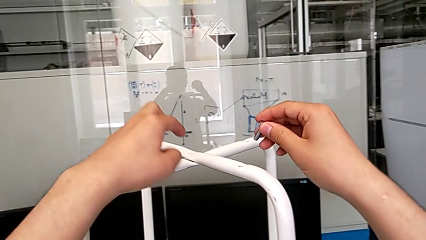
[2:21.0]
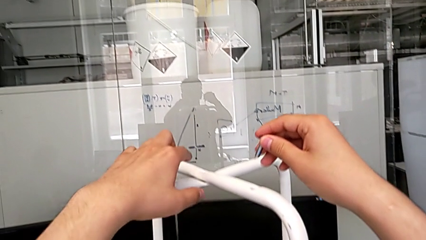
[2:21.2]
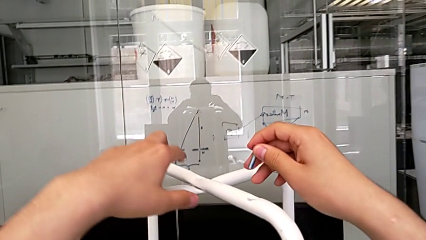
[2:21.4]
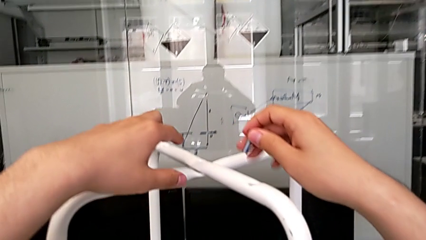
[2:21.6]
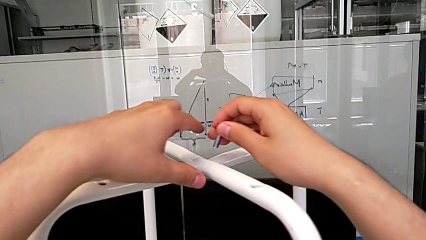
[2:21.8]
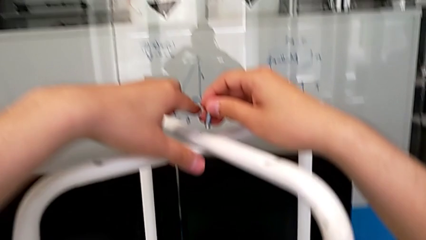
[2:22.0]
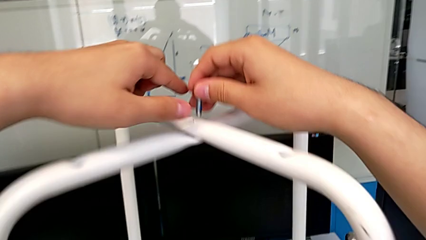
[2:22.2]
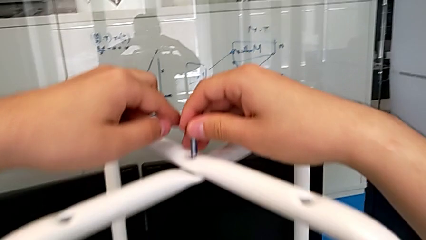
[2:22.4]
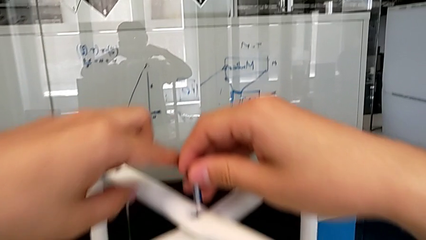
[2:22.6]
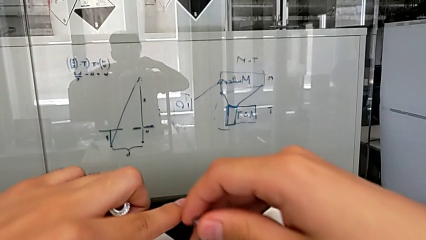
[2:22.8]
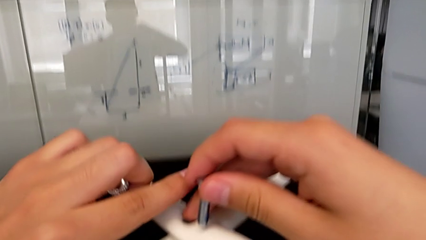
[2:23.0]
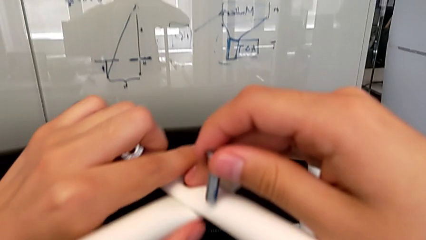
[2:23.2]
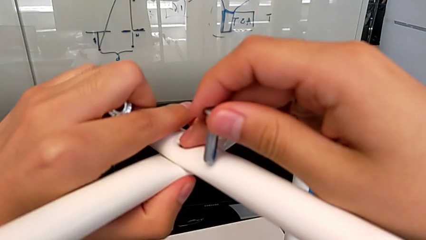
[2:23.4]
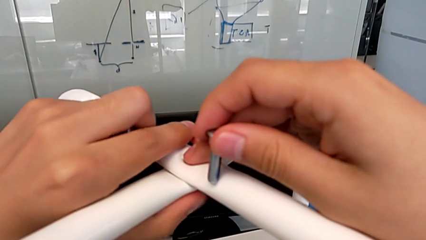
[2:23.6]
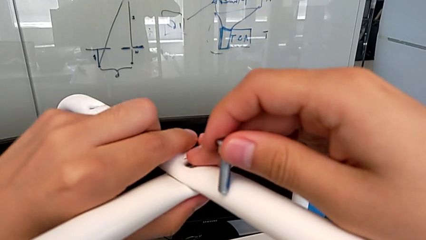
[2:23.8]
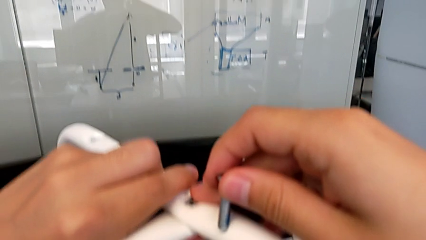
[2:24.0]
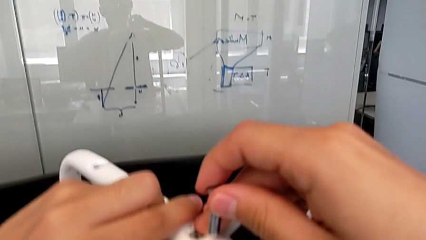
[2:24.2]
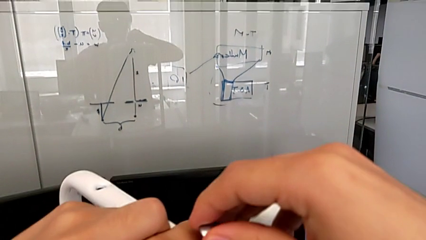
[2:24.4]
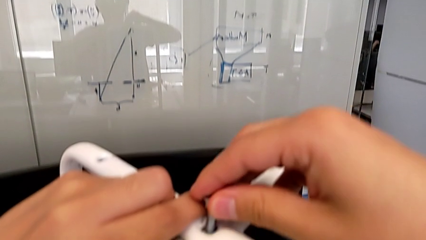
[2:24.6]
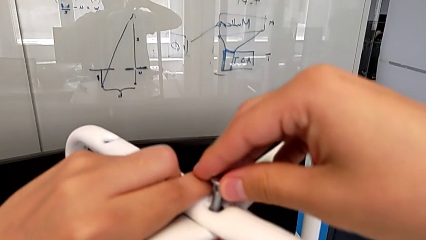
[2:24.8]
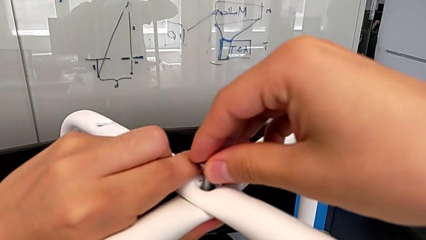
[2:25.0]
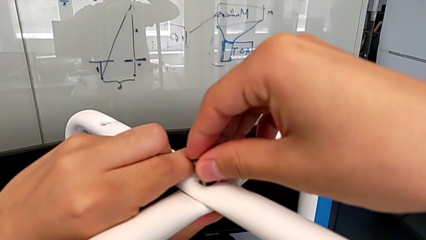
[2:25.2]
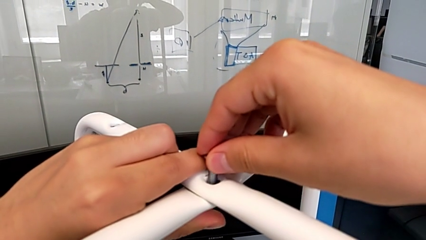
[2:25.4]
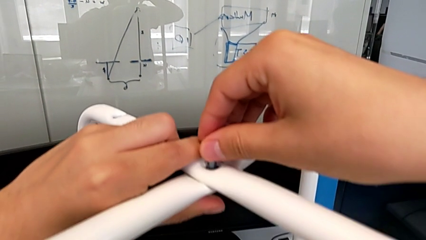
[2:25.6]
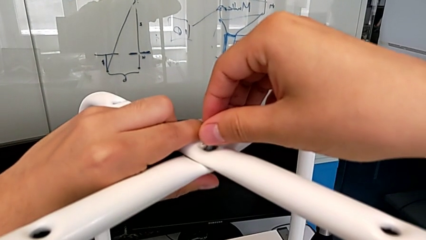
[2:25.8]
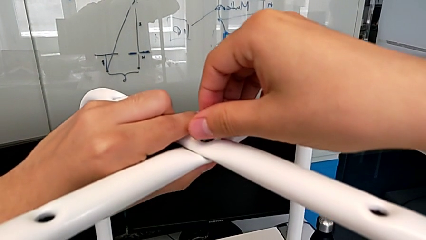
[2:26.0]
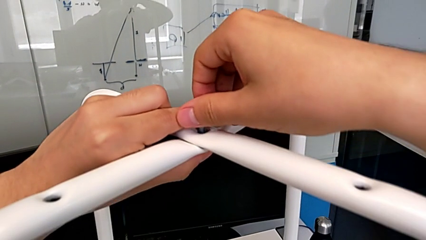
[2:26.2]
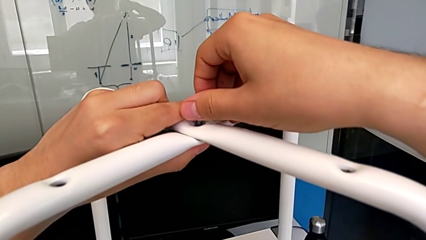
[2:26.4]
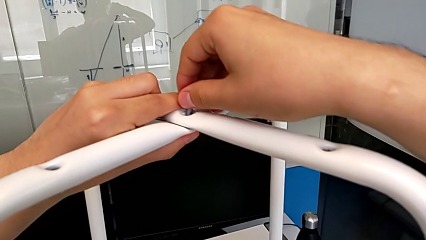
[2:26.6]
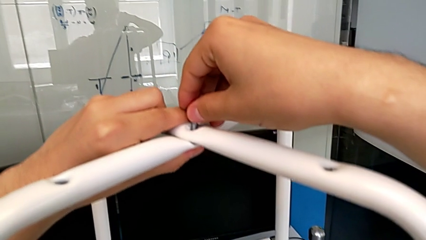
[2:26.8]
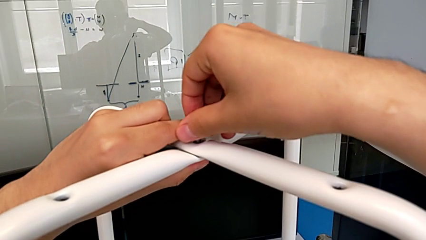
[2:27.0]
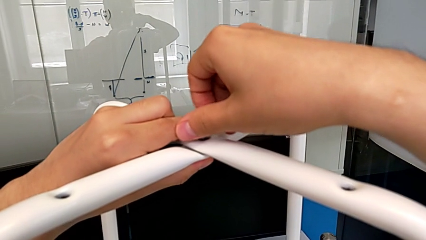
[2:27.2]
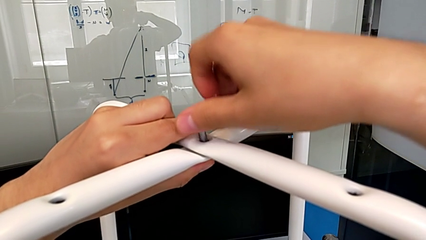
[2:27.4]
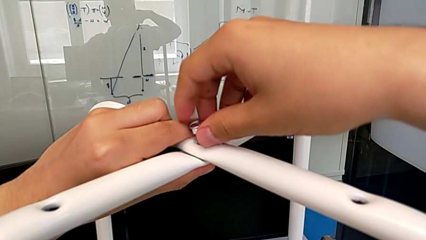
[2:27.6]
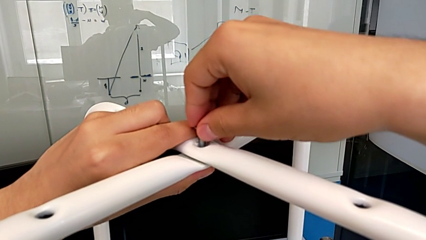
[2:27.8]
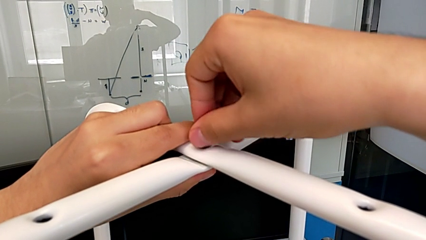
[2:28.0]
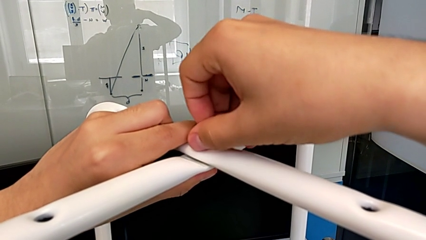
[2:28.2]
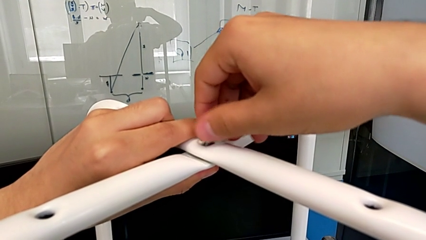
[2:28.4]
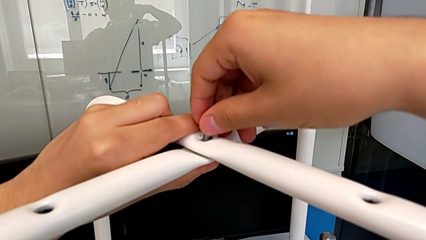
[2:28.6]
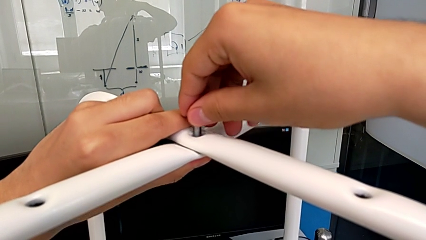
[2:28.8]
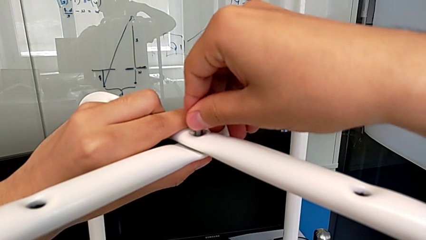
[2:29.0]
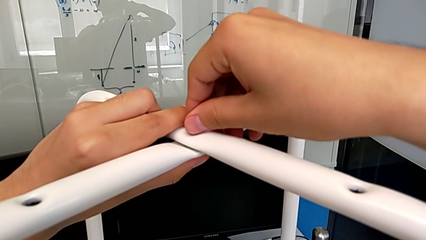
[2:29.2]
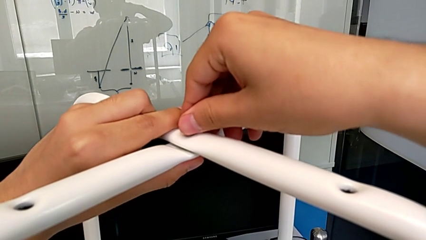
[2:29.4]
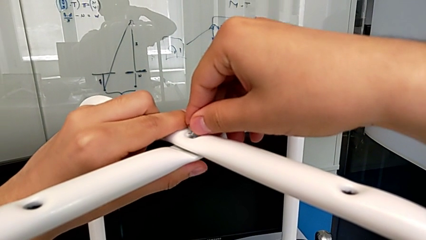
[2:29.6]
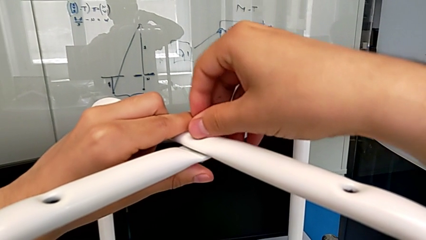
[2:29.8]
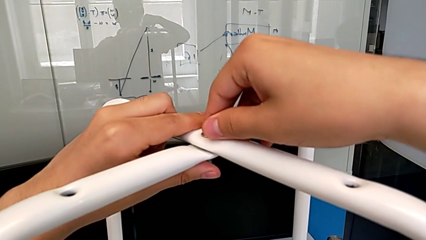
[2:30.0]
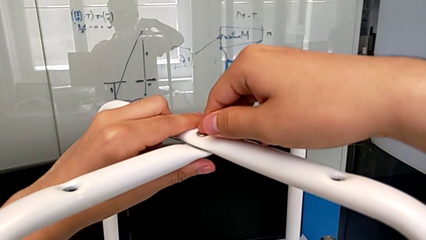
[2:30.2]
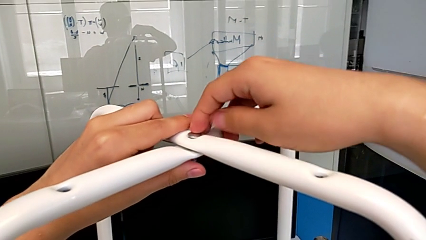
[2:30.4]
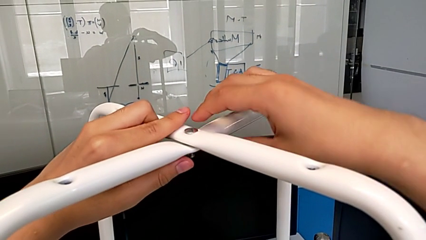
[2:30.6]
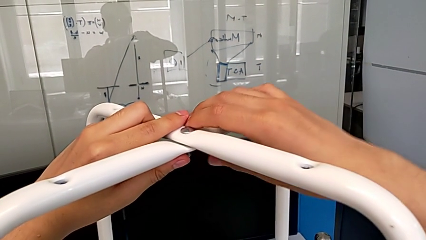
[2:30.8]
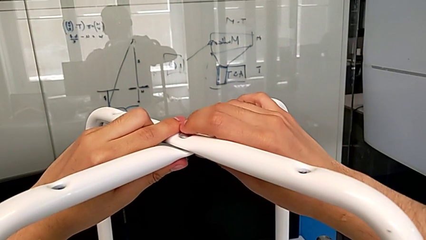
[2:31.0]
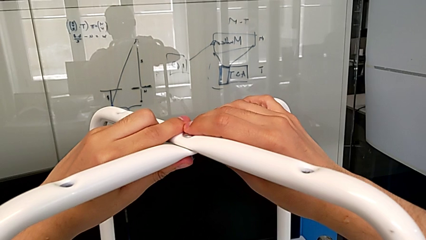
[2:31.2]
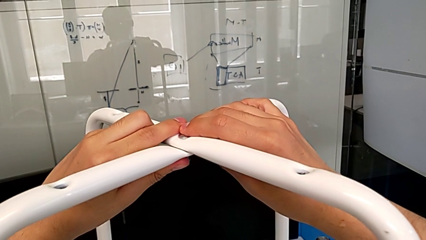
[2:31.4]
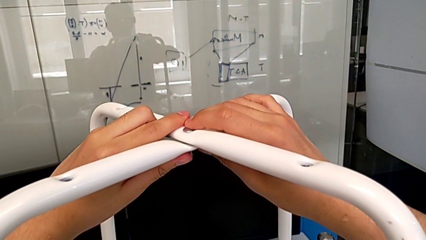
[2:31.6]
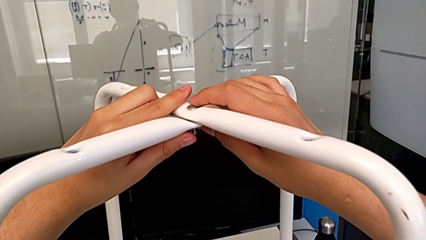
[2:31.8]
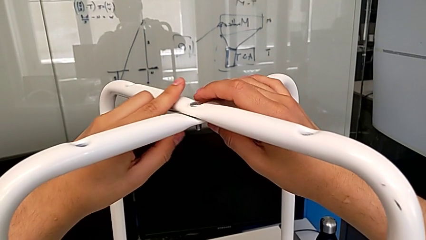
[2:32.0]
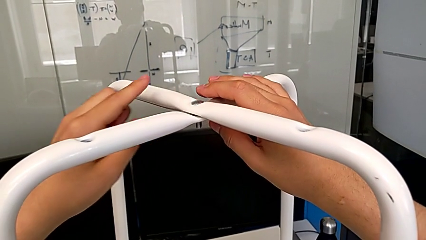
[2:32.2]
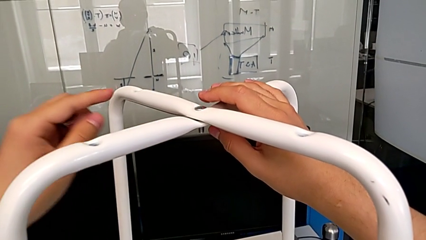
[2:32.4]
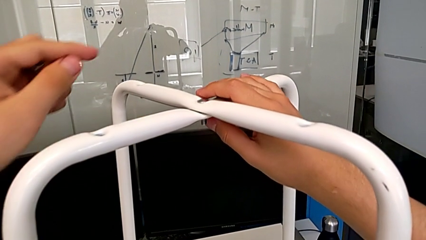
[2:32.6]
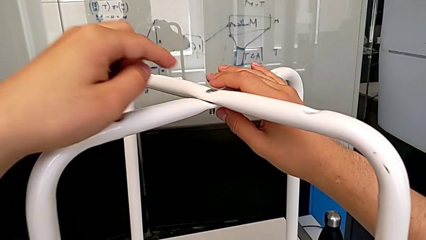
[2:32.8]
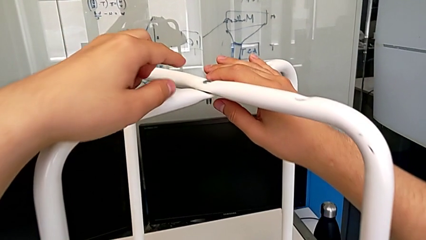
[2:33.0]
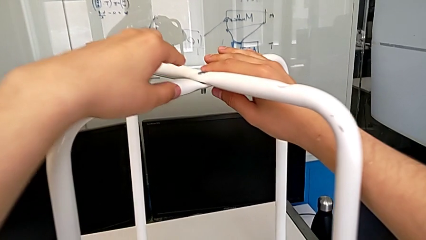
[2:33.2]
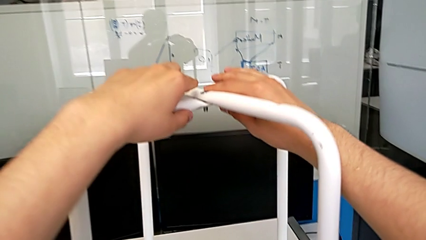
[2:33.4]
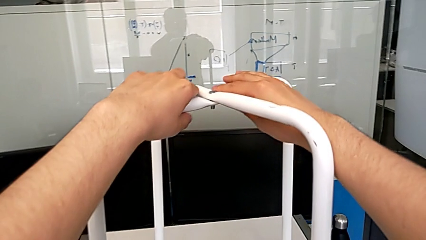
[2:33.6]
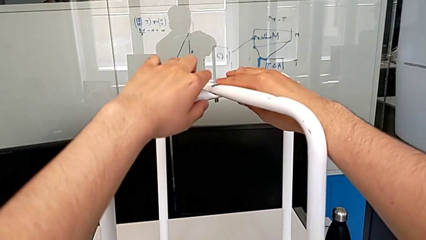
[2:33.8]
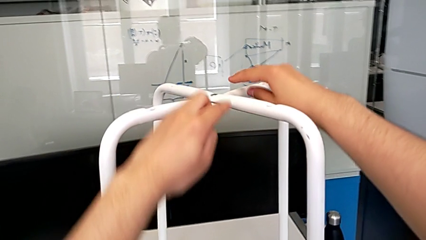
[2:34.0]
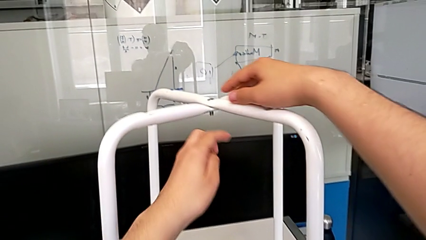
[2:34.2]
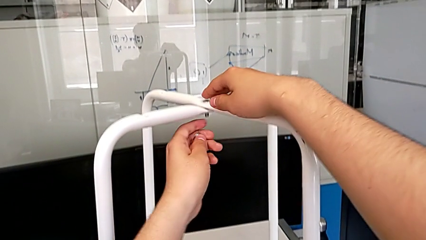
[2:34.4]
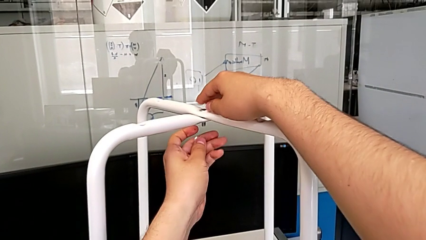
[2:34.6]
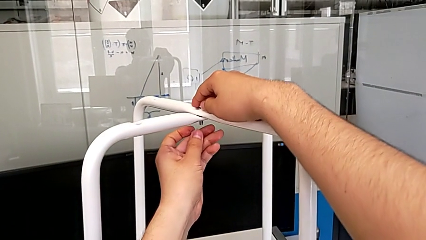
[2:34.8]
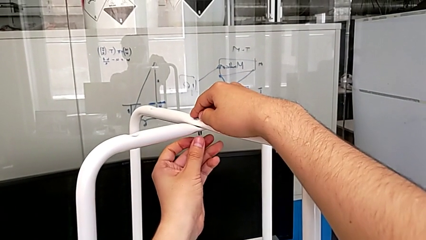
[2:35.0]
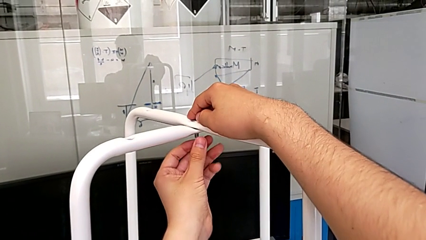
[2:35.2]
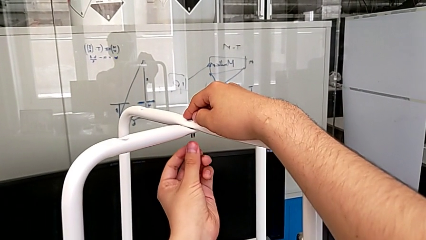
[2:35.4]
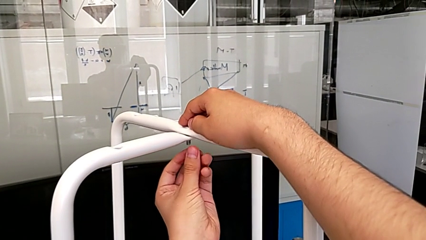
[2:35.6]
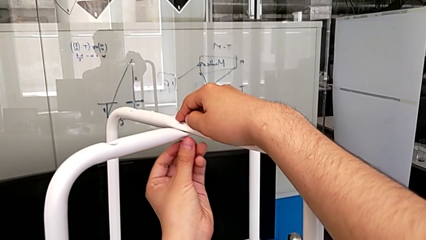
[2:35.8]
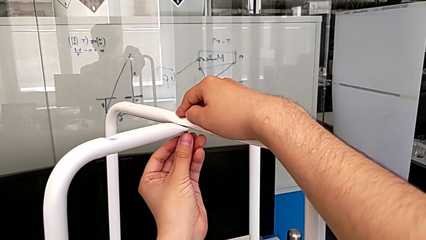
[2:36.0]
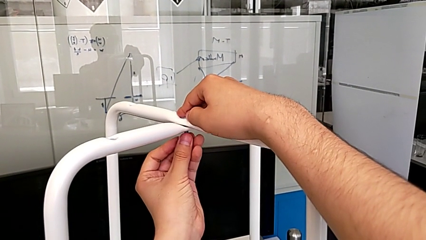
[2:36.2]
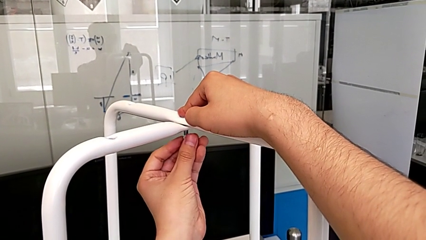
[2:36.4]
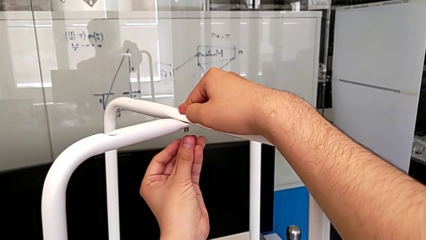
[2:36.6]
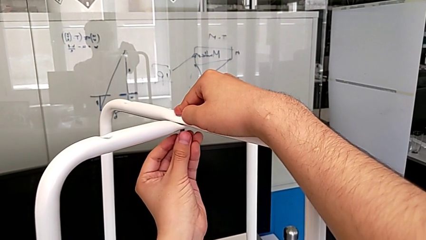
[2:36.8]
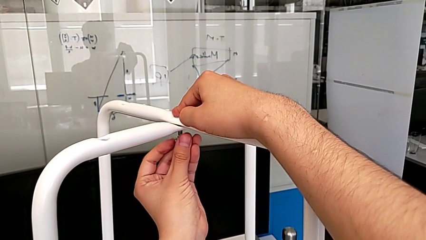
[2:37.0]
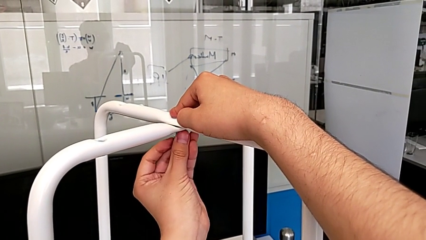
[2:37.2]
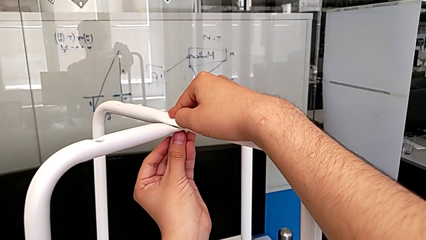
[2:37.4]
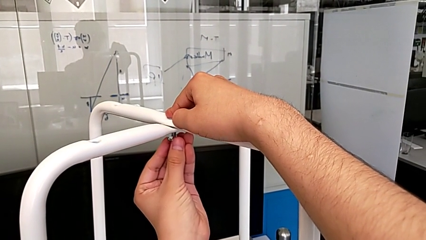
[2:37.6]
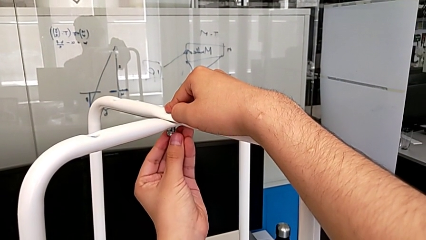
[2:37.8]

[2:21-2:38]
The camera wearer is inserting a bolt and hex nut onto the chair leg. They insert the middle bolt and begin to wrongly insert the middle hex nut.
